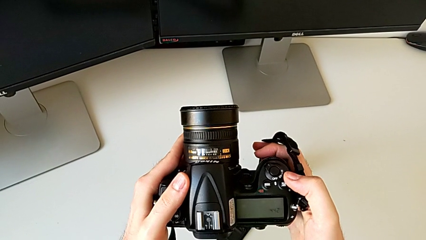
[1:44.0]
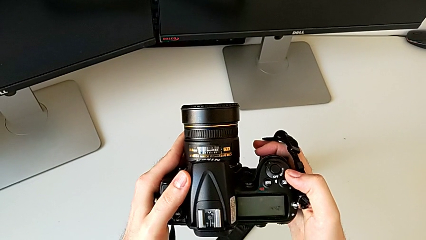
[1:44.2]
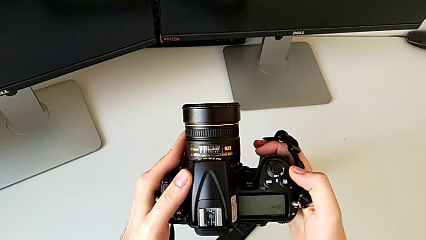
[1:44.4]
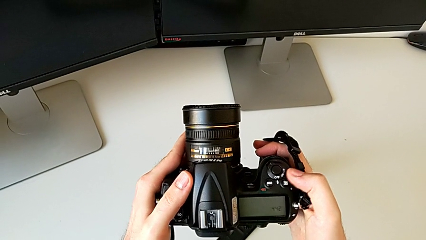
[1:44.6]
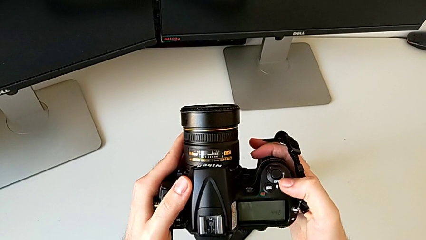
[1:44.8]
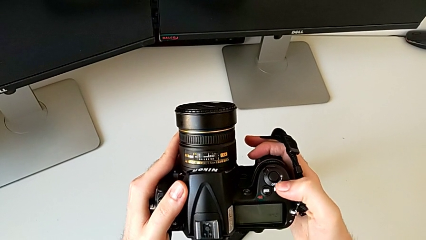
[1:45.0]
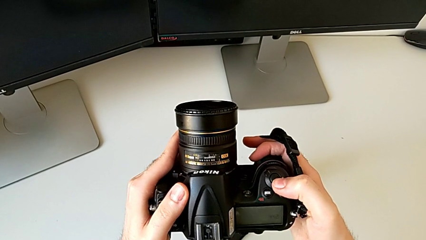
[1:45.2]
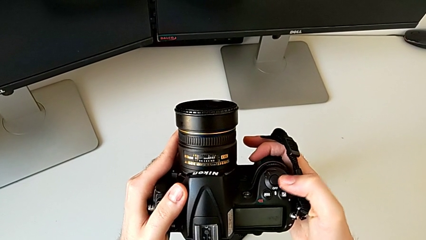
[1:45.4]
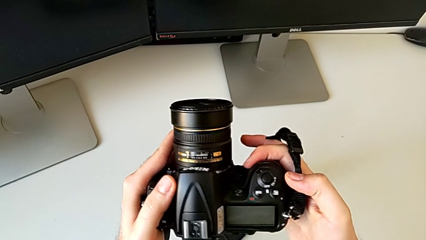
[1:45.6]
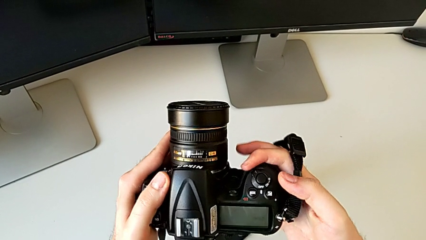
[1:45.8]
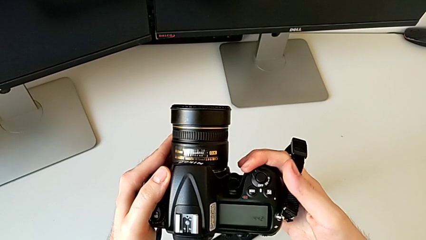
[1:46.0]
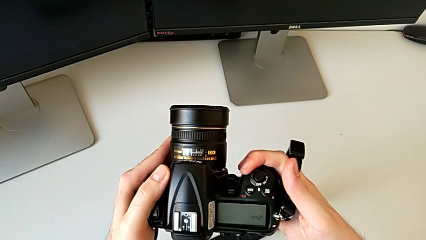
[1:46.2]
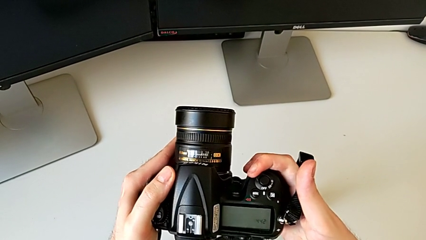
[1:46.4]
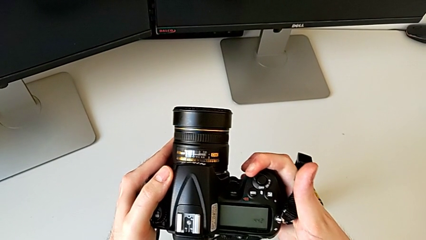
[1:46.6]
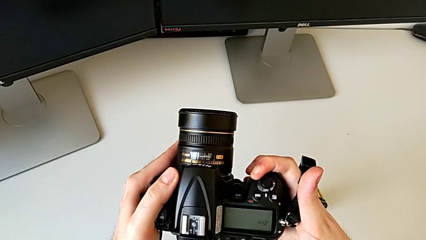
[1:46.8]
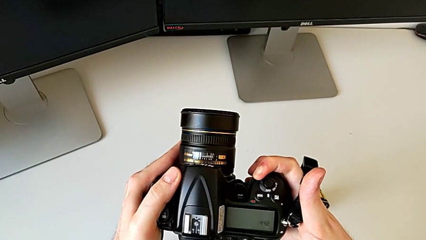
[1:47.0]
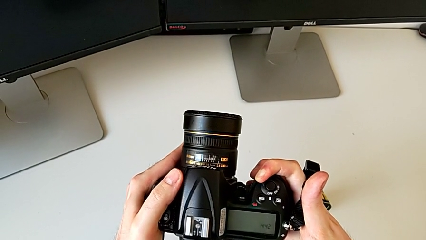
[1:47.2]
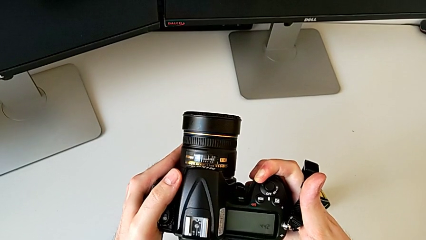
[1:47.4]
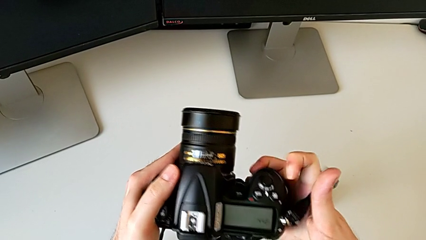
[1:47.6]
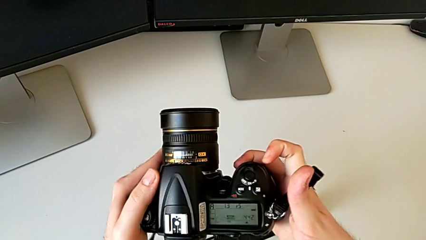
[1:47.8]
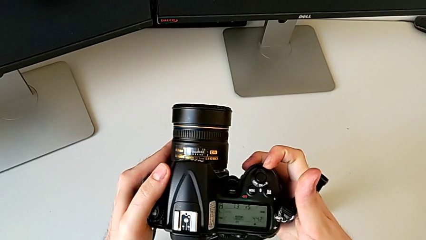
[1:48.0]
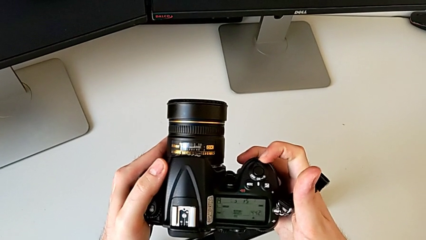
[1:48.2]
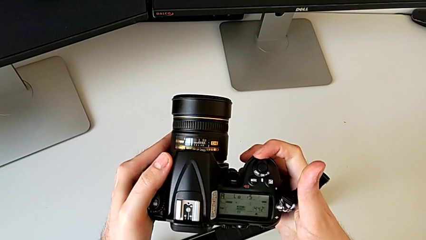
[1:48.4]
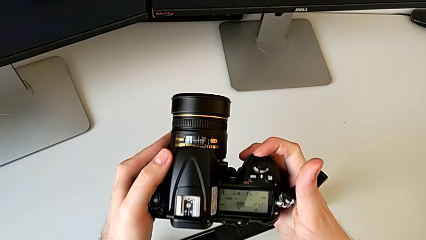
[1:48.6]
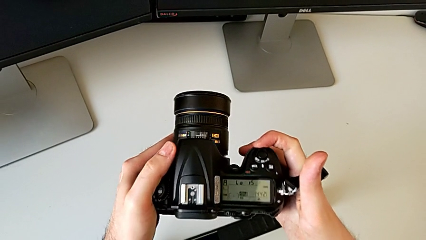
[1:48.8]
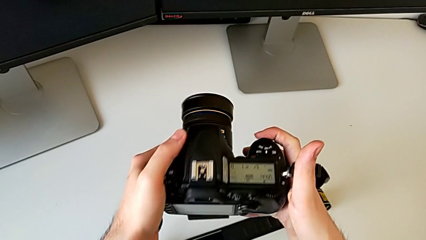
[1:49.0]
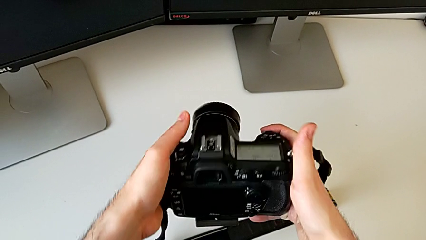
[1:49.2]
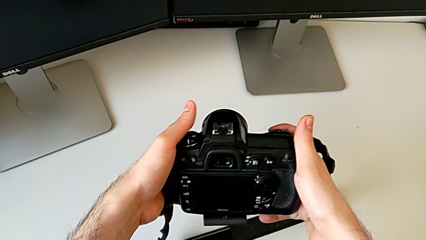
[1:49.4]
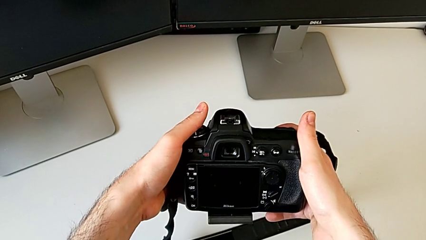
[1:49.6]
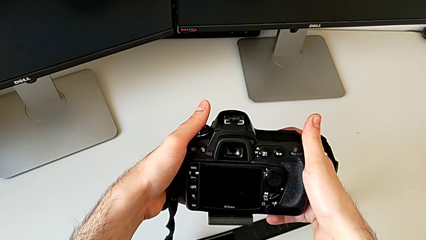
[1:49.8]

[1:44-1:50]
The camera wearer is turning on the DSLR. They inspect the DSLR and turn it on.

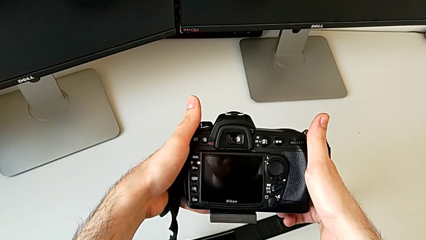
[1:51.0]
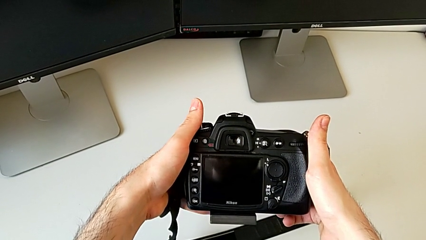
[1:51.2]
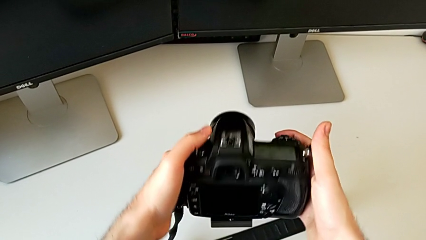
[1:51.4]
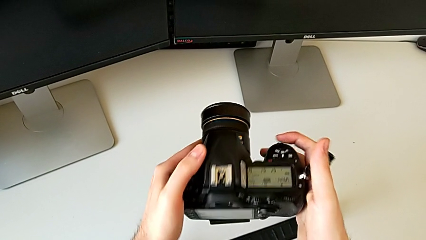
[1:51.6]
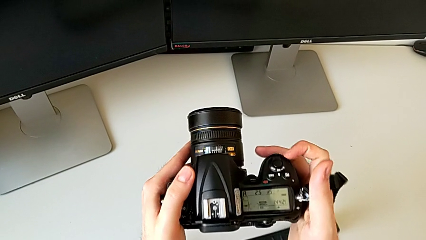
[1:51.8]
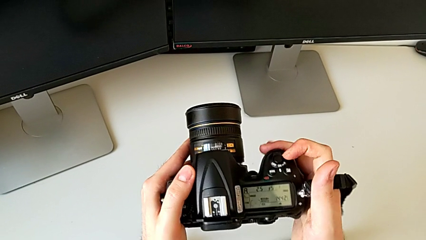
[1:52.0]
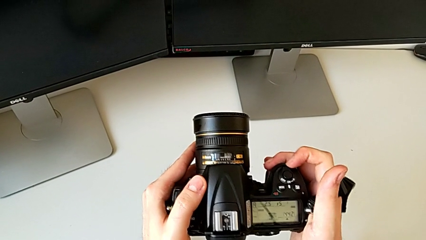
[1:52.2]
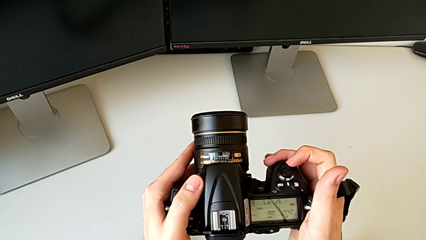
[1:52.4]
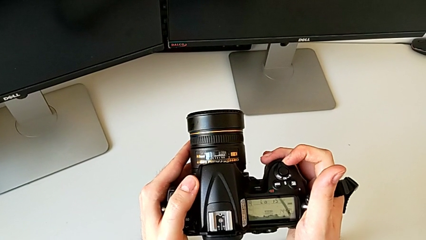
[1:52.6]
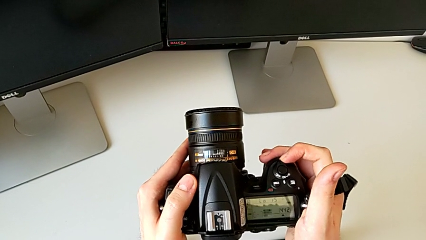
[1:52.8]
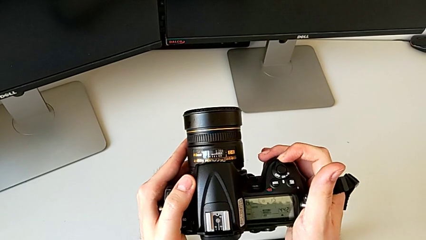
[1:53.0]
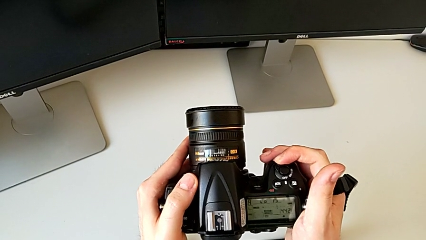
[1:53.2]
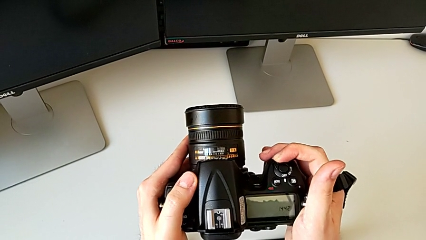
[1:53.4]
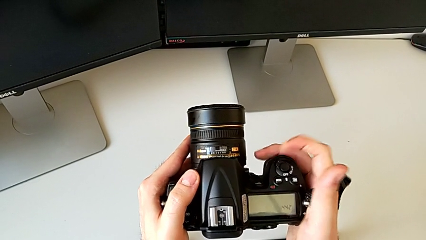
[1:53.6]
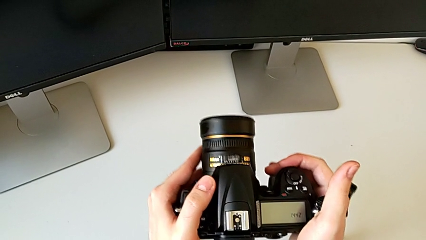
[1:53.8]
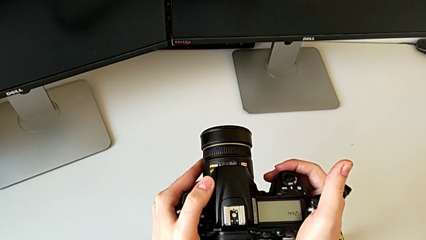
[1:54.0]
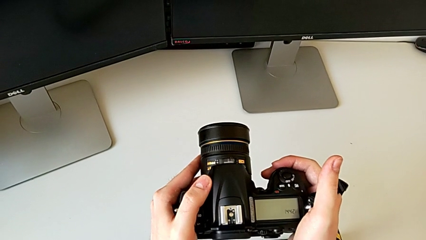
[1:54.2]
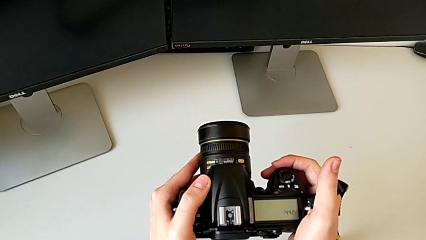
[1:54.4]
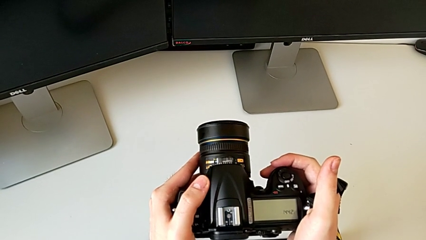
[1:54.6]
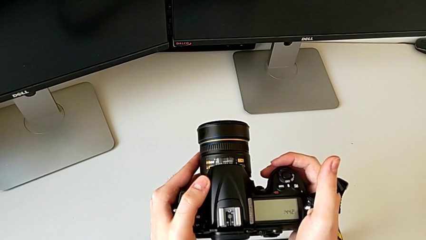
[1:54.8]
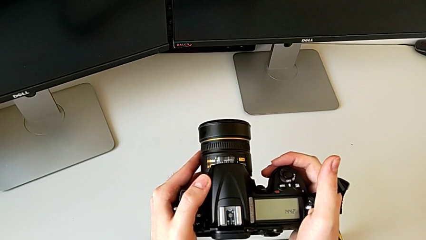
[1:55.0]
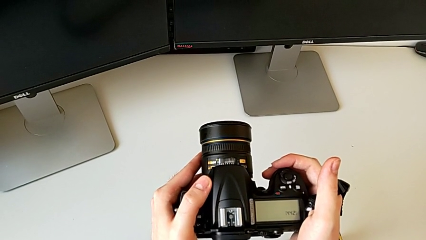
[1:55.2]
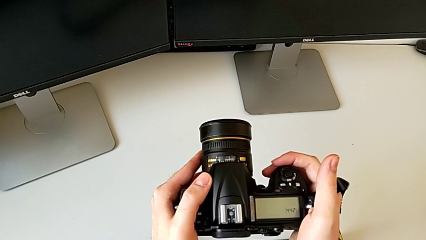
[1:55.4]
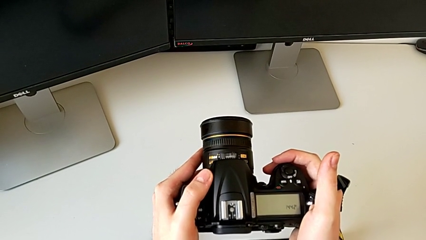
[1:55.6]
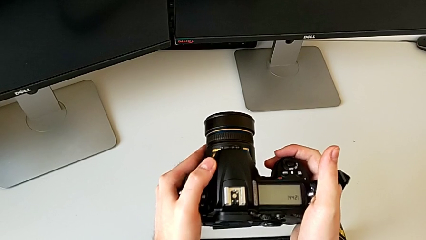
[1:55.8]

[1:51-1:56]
The camera wearer turns off the camera. They turn off the DSLR.

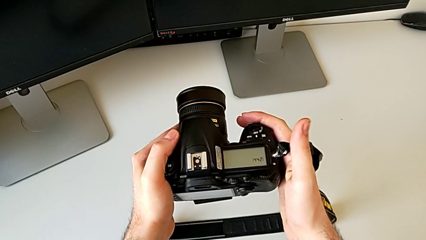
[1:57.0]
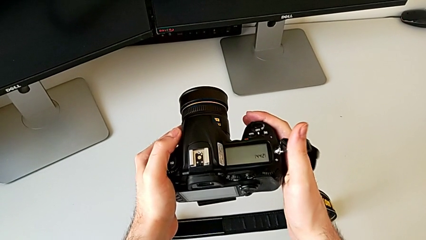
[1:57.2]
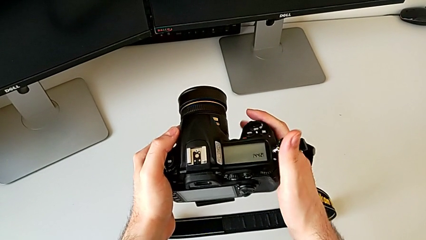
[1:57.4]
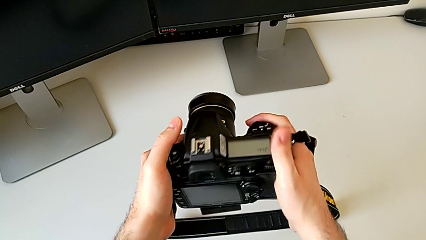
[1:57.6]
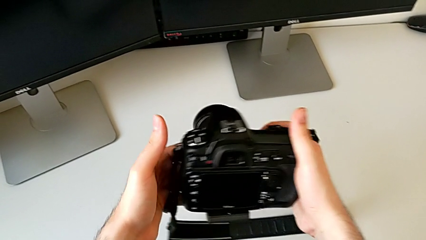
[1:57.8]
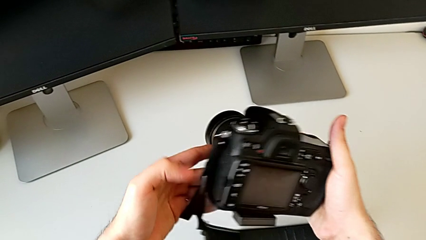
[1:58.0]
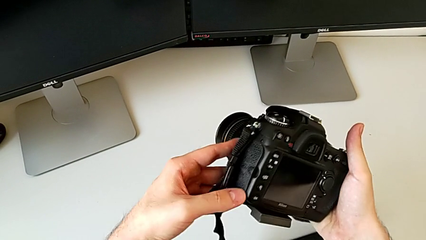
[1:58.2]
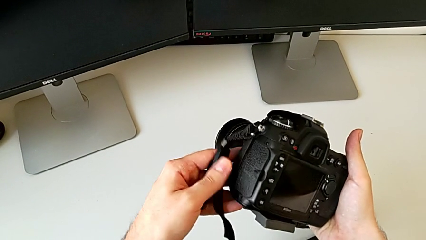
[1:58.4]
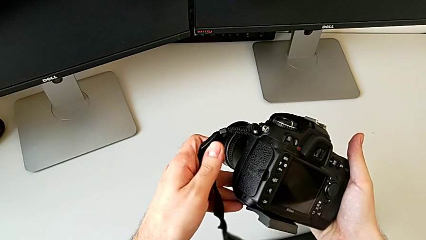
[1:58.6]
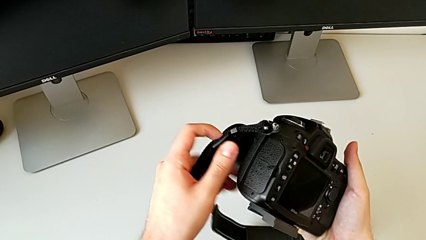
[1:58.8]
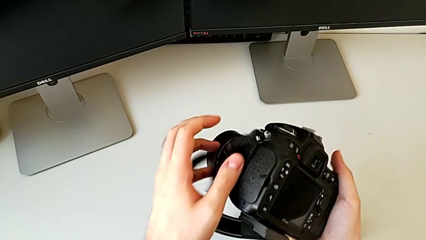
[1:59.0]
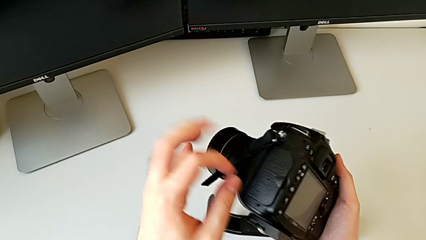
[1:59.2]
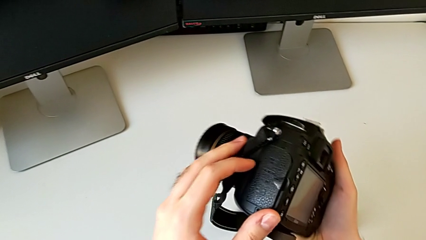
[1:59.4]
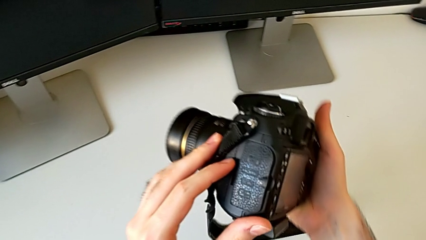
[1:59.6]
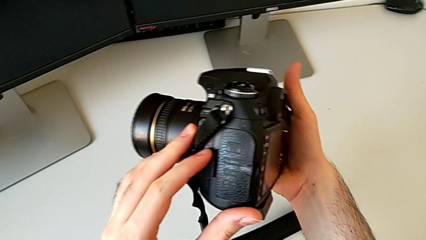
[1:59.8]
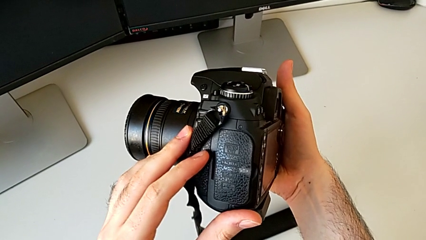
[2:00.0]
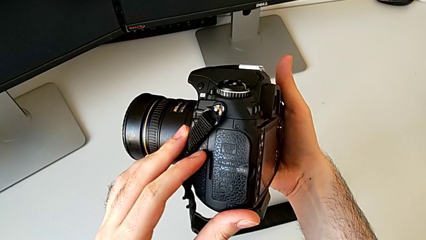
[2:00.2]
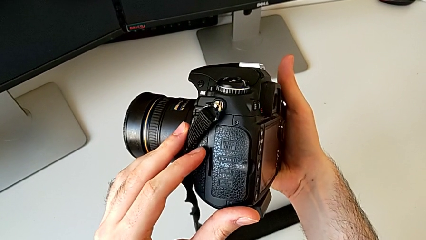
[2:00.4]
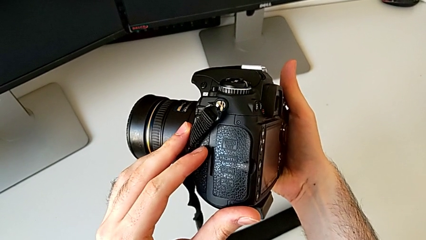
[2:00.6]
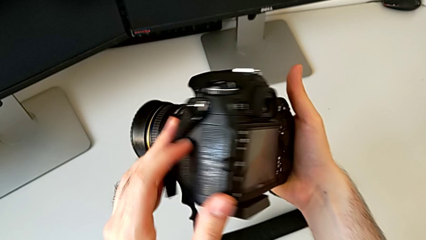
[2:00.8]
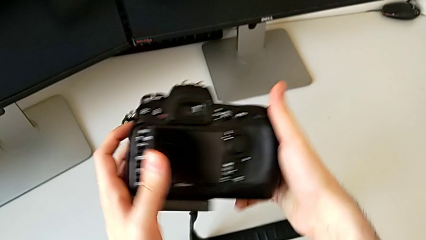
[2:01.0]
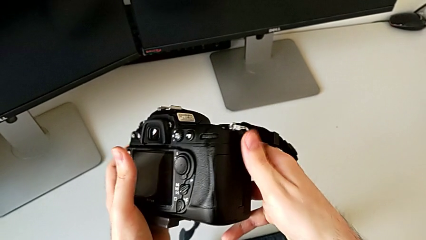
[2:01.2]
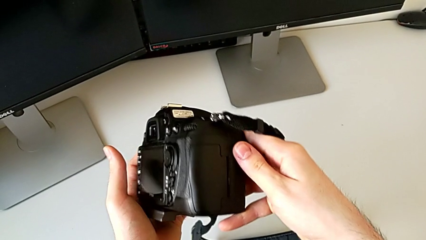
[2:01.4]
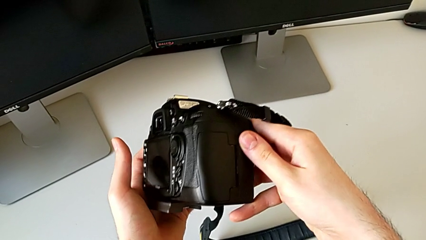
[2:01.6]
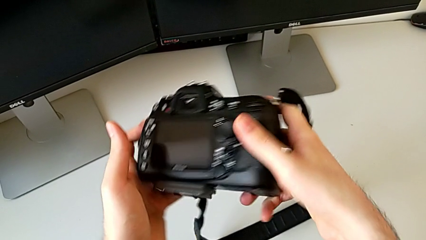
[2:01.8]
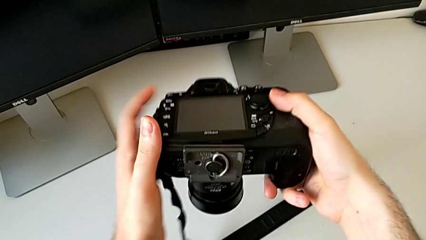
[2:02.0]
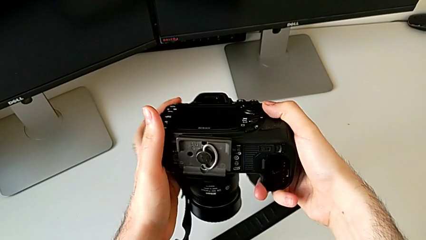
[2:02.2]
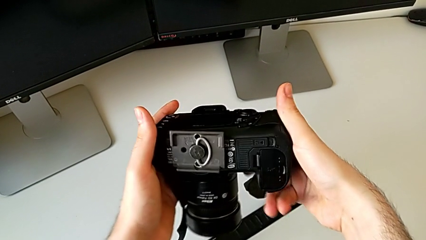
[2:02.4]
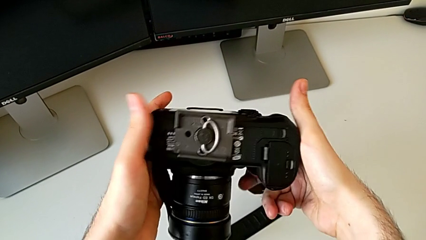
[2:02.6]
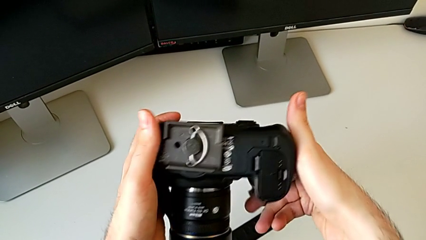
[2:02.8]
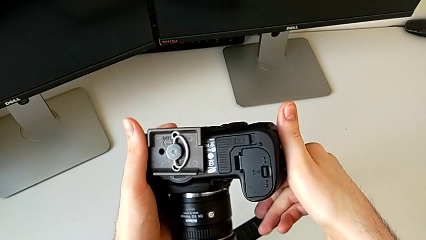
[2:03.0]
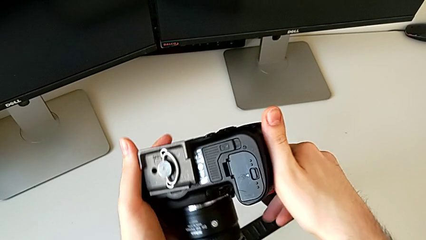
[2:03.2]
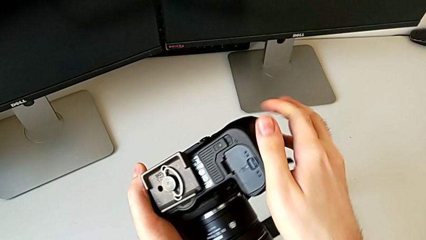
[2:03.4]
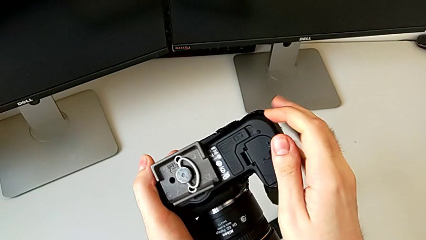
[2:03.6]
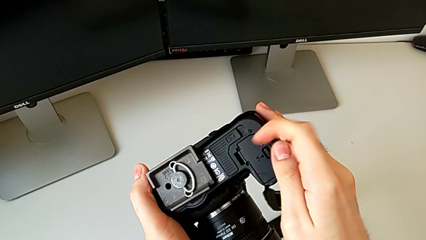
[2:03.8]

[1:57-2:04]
The camera wearer is changing the old battery. They rotate the DSLR and flip it.
